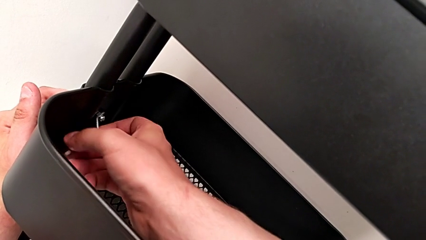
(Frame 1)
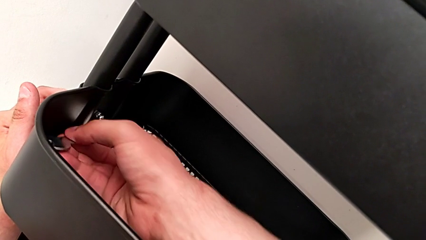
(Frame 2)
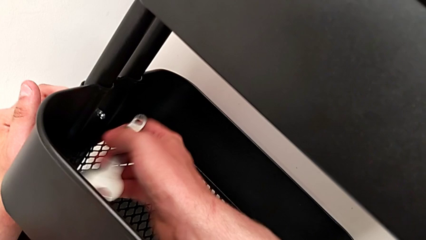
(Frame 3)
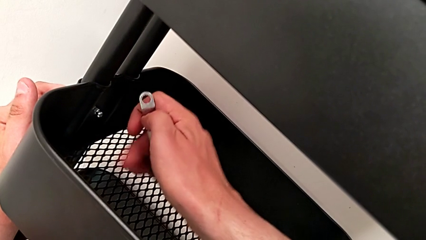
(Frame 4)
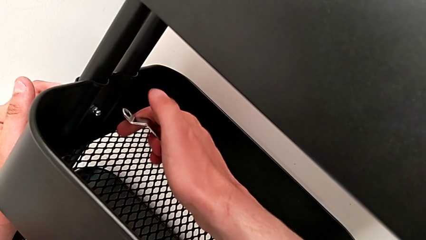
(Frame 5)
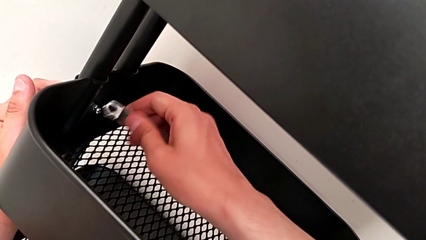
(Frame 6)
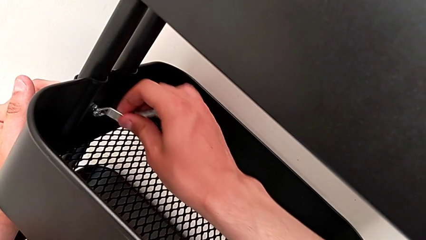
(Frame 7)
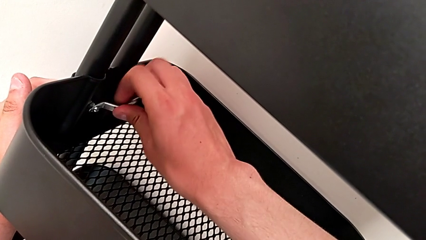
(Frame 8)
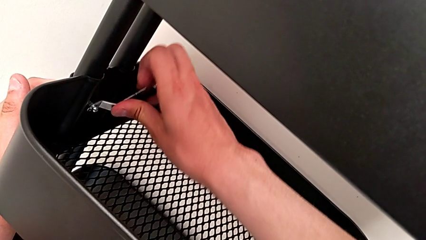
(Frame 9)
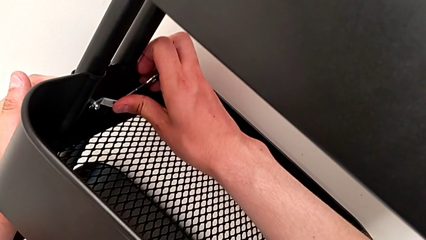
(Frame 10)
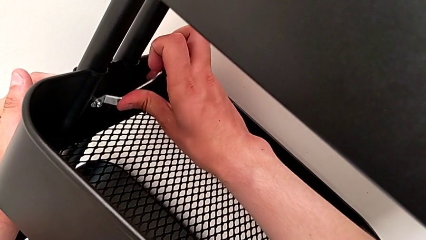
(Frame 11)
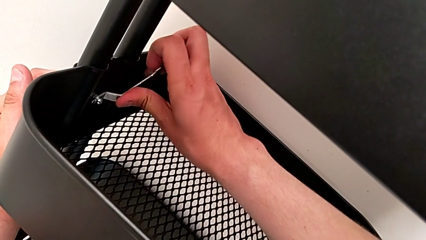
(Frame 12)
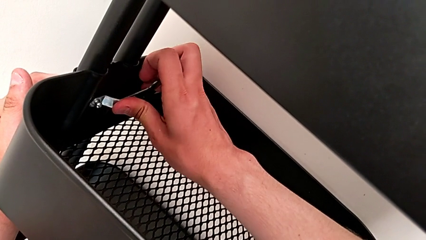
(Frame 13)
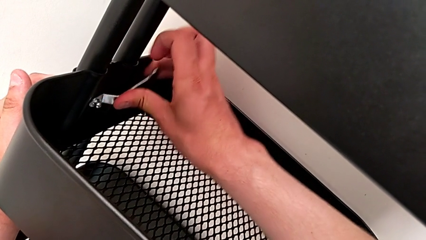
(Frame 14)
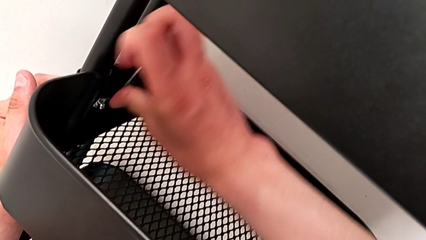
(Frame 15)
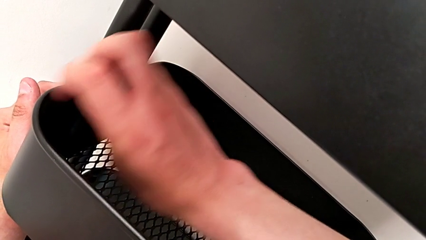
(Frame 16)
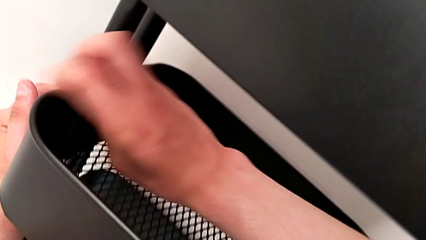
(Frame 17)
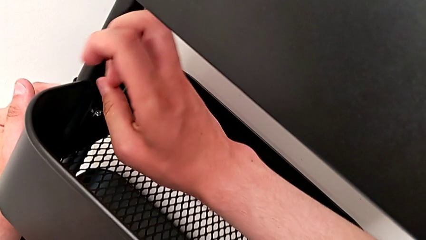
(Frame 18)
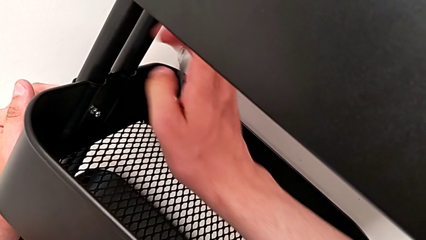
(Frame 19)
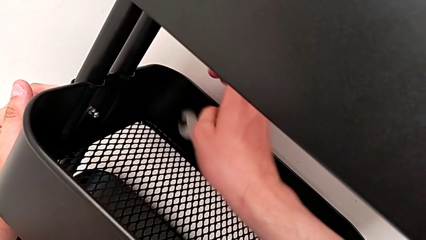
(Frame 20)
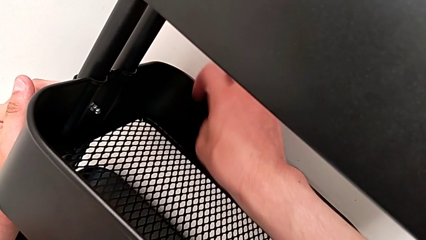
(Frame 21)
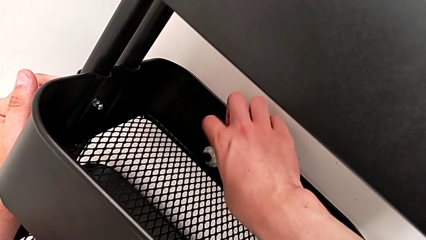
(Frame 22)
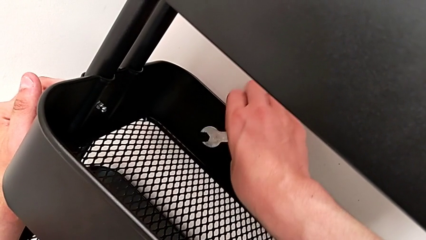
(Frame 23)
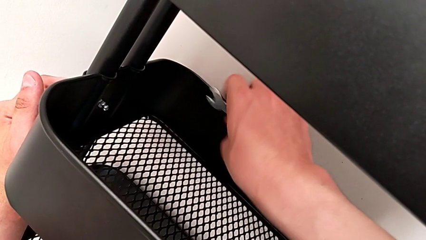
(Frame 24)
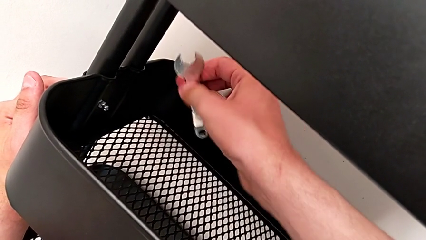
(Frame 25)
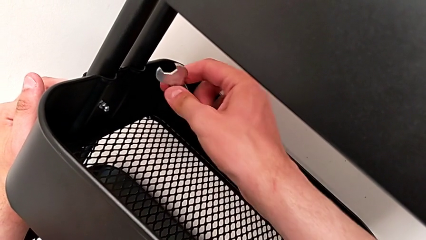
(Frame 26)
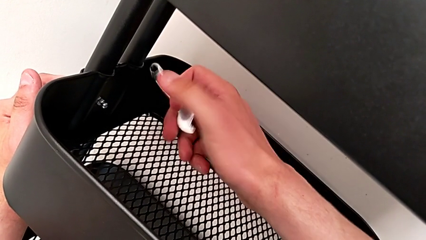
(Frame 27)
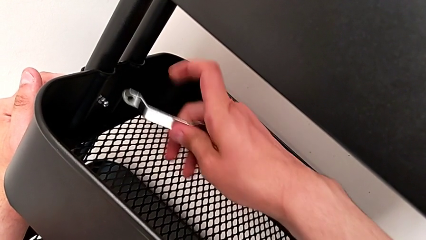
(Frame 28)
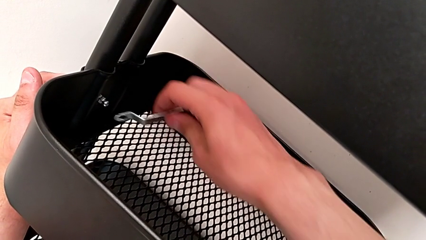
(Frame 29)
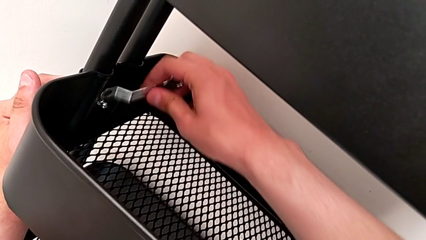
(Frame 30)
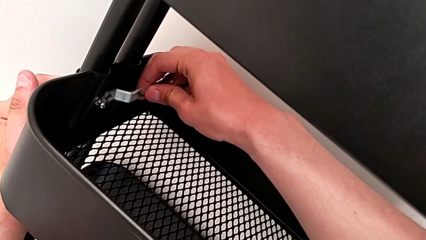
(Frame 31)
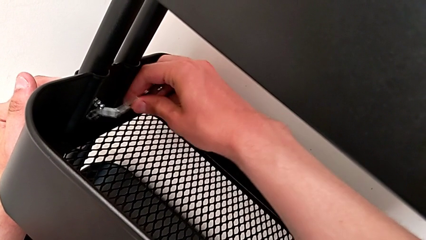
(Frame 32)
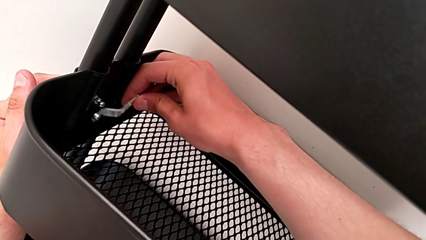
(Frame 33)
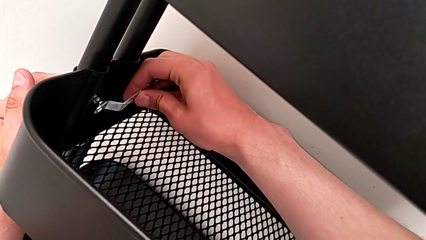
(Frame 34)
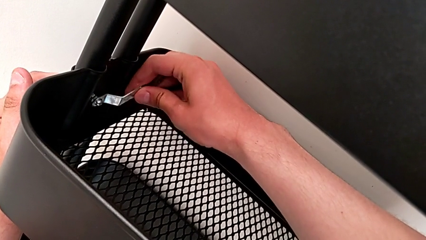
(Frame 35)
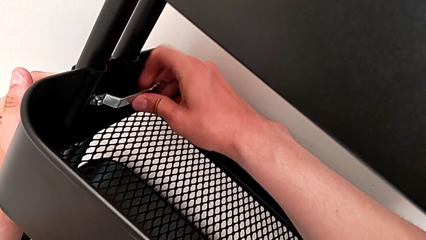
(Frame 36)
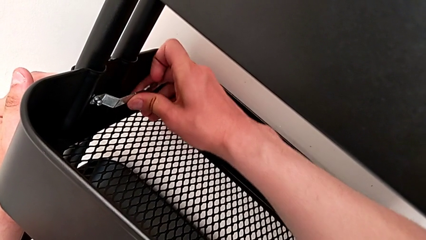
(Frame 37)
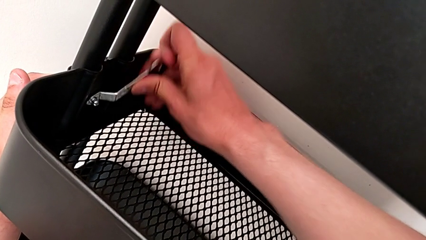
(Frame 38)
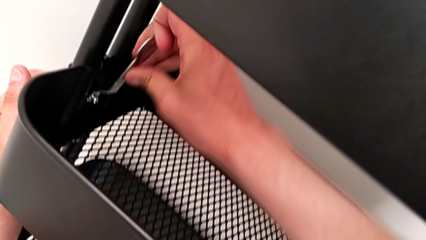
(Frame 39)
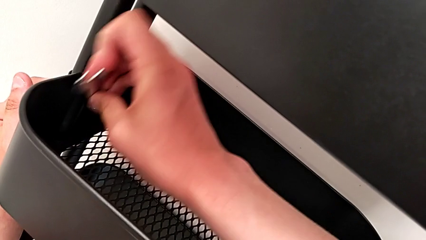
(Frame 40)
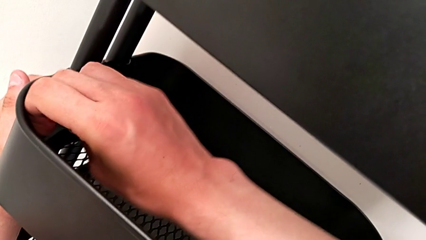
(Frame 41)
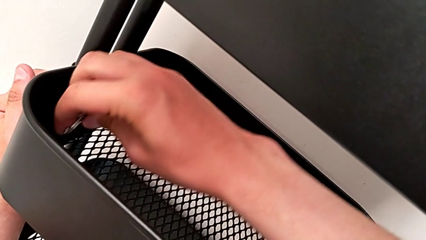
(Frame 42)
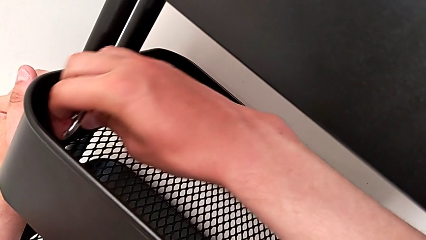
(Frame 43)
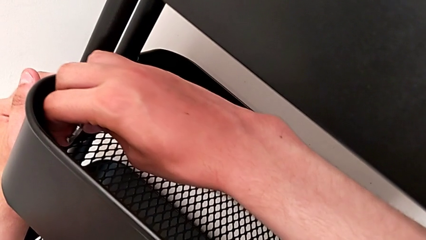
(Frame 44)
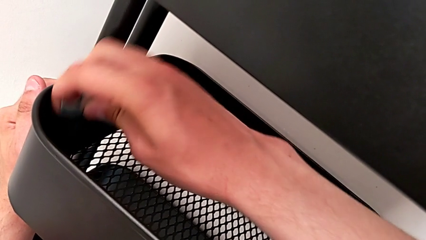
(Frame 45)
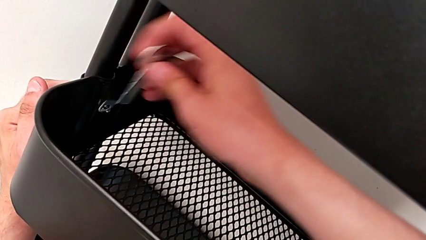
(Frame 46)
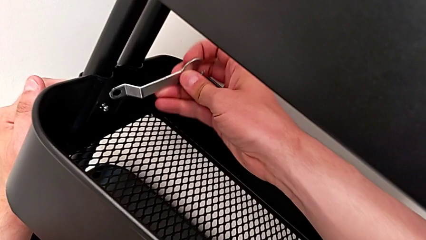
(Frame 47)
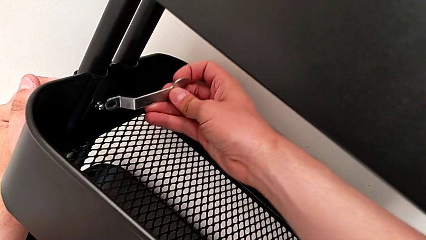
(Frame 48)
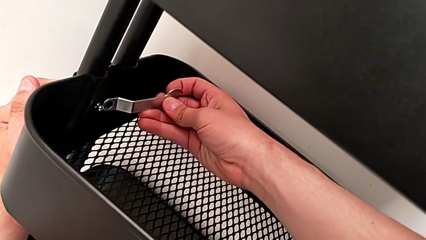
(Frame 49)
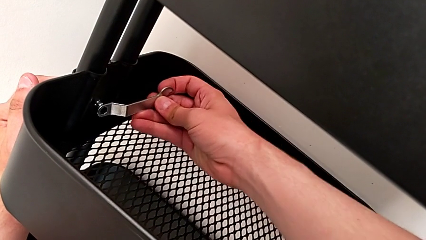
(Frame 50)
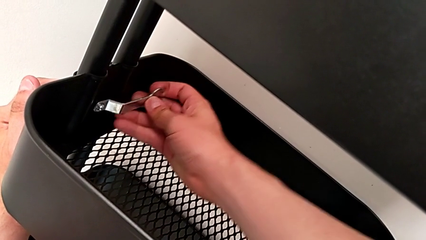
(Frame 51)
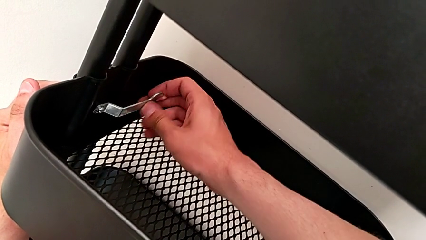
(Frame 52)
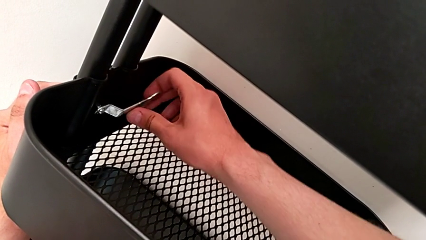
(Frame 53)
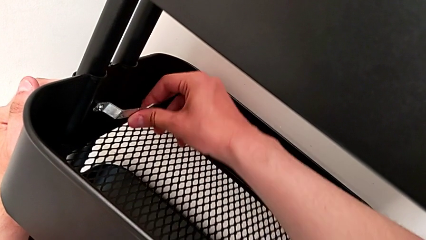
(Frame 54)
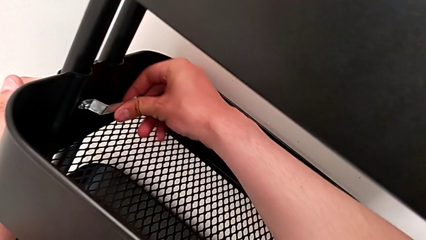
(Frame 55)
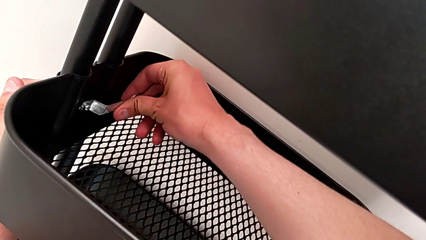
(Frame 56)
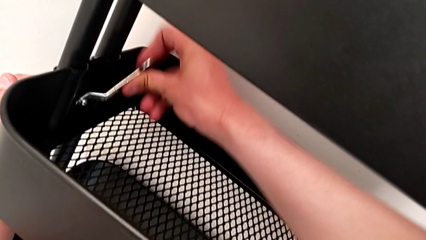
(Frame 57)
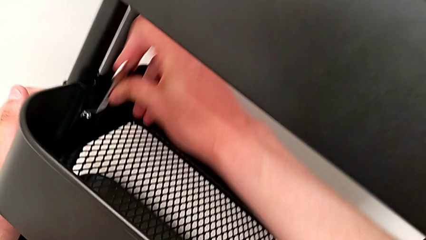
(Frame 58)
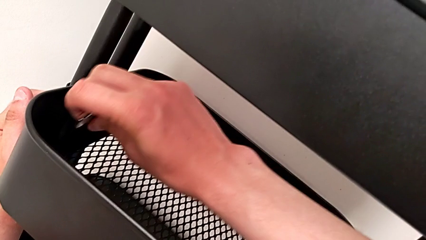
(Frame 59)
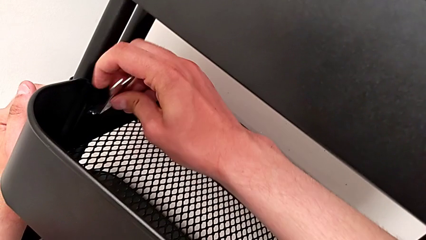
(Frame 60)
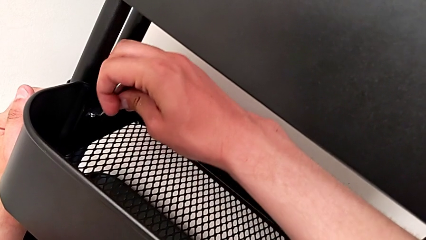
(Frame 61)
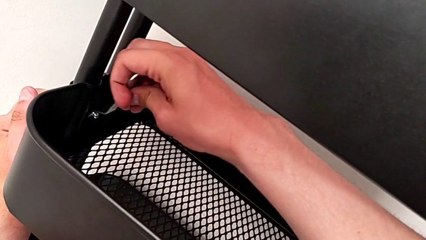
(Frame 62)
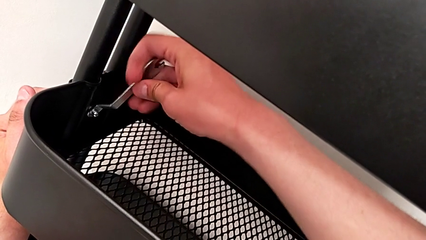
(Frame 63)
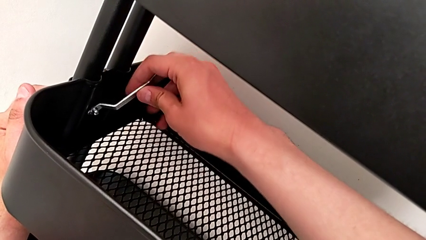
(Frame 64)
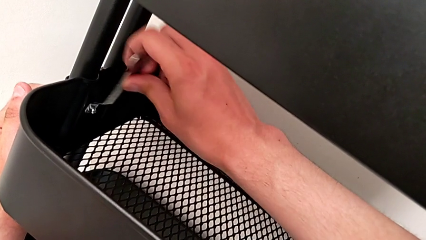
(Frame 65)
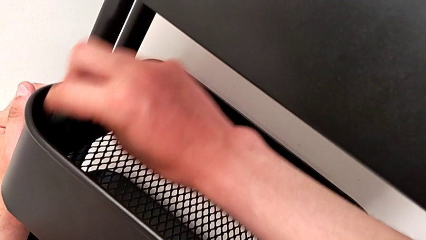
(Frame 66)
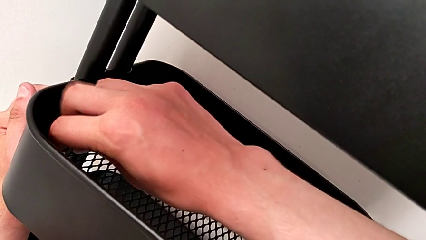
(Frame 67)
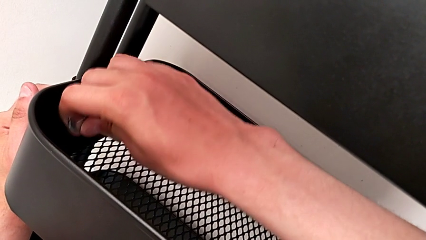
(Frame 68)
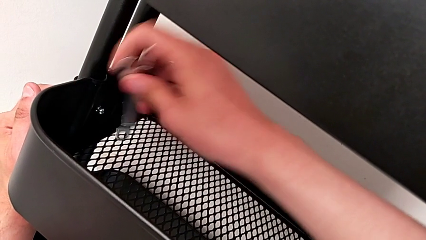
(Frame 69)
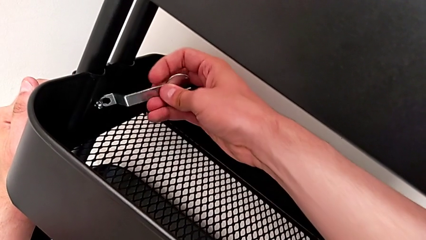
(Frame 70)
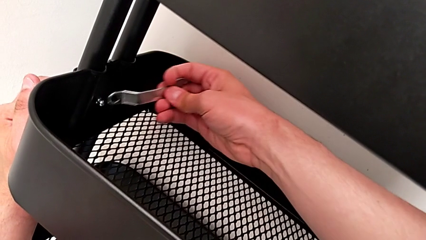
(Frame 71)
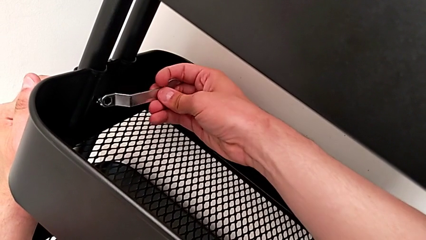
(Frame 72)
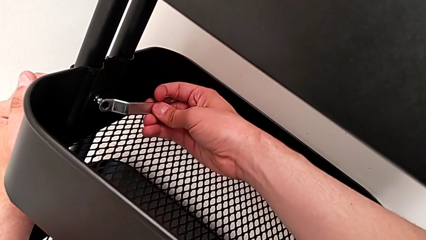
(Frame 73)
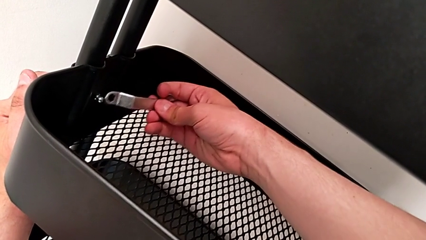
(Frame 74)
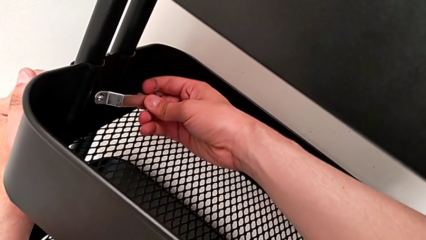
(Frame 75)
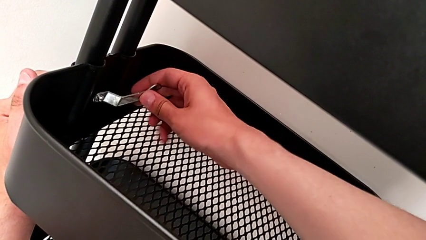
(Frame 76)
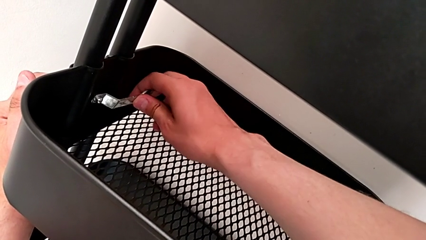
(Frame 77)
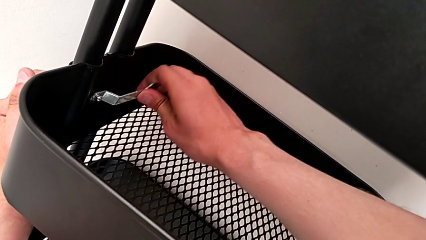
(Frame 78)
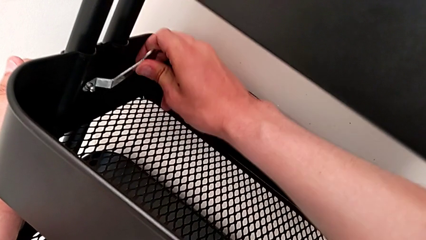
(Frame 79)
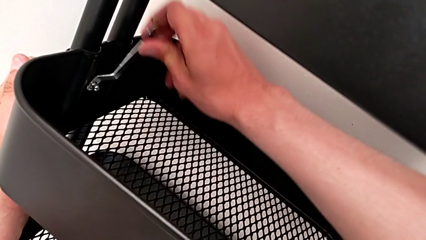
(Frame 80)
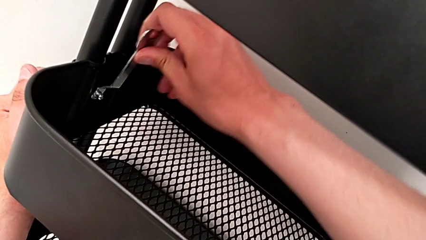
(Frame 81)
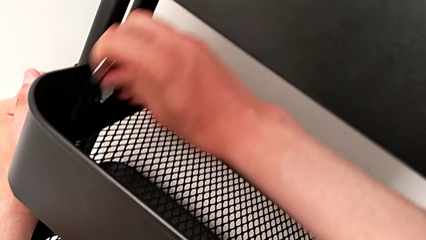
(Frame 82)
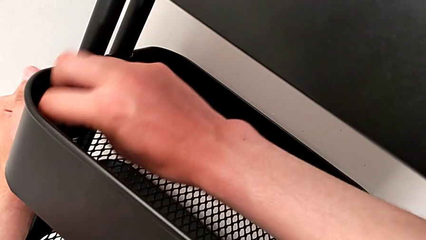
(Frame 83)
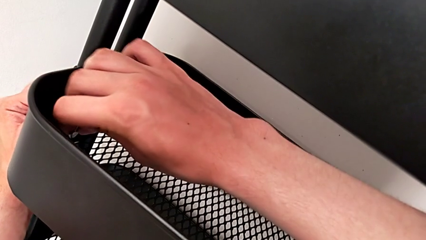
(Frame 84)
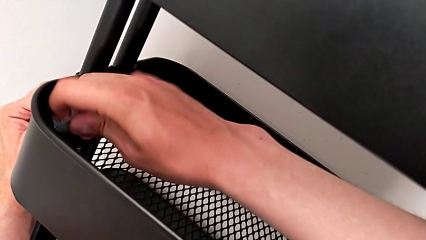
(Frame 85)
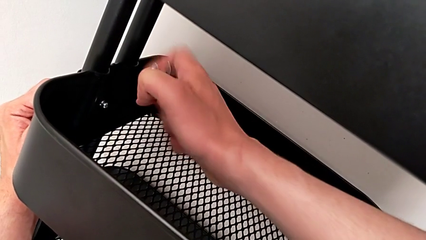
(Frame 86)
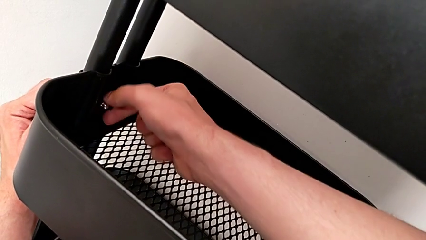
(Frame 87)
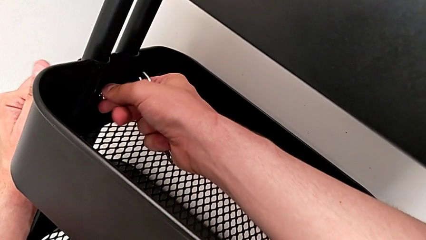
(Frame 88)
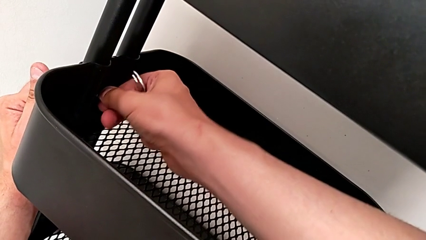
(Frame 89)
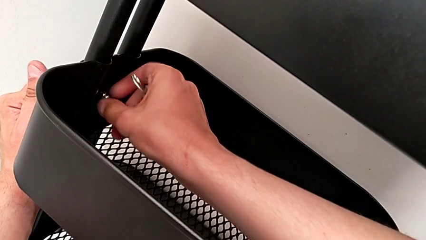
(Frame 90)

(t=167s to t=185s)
The camera wearer is disassembling the bracket of the middle tray. They keep unscrewing the second bracket.
